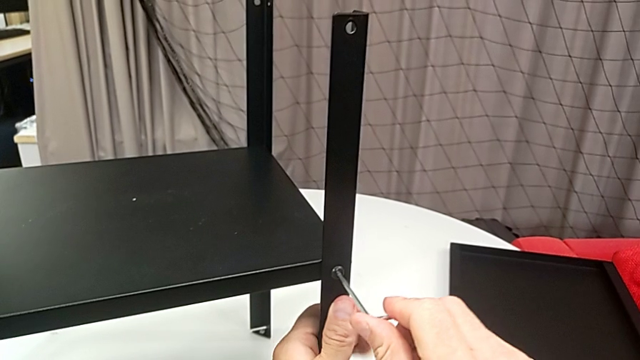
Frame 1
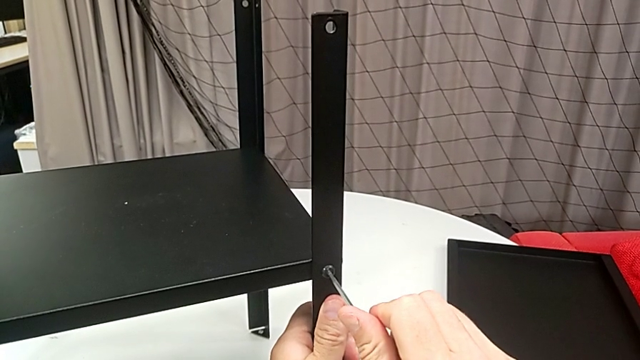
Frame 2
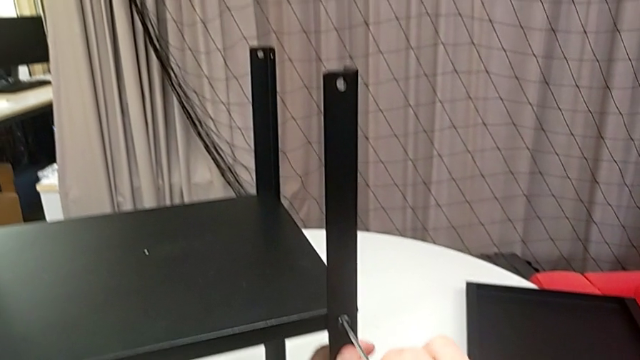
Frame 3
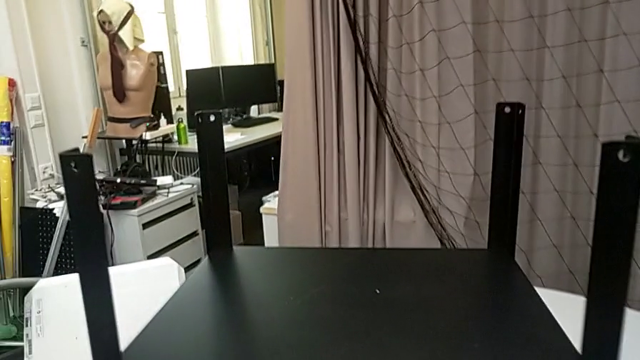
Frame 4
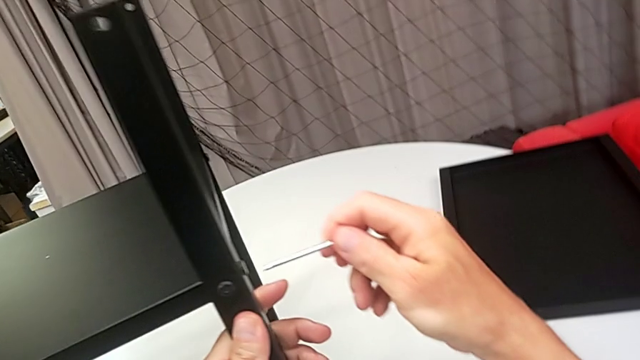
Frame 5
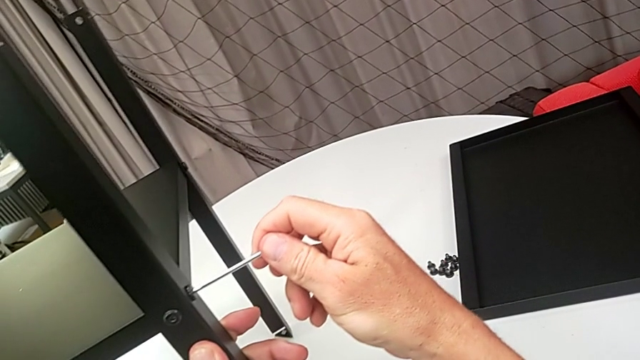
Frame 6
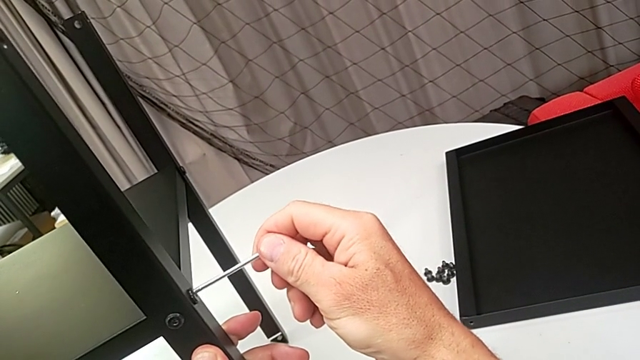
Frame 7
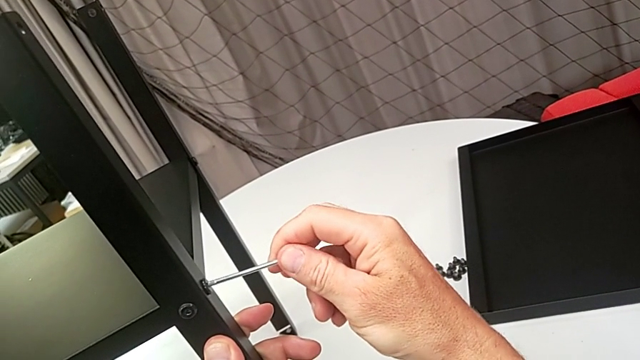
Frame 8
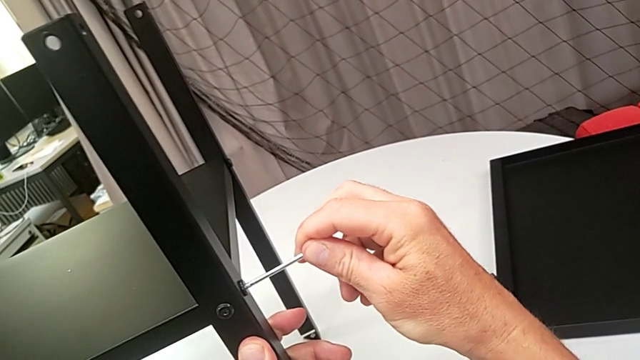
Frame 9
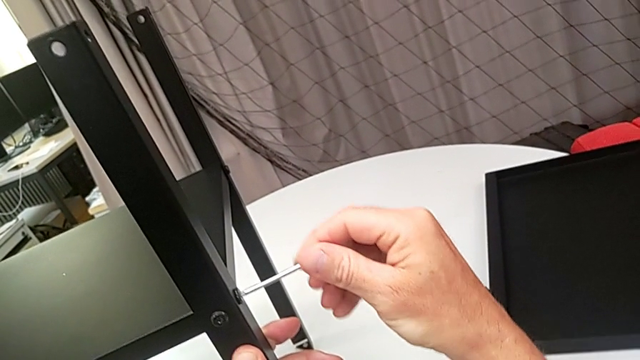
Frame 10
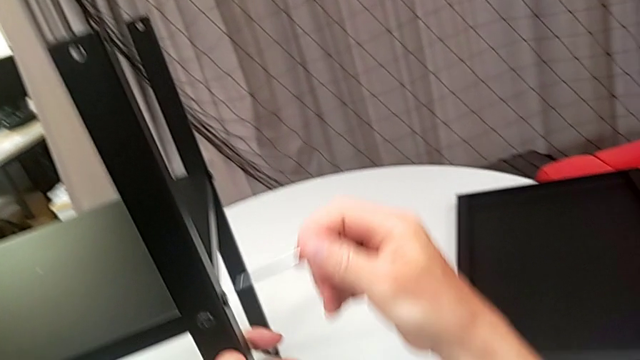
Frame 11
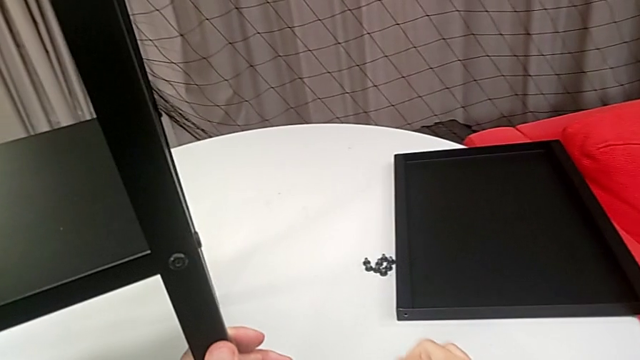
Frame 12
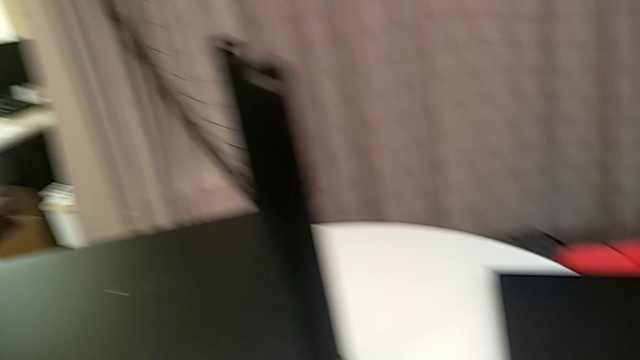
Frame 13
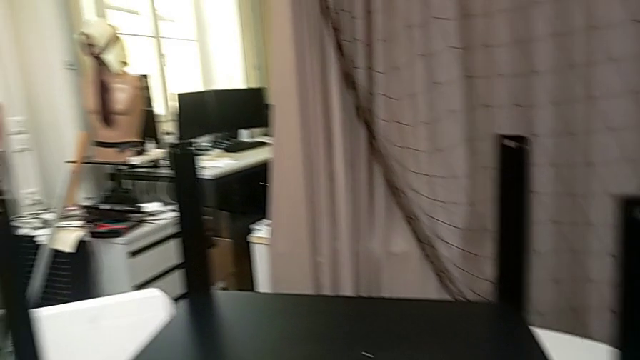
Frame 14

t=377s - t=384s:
The camera wearer is assembling the legs of the nightstand. They withdraw the Allen wrench, insert the Allen wrench, screw the hex socket head, withdraw the Allen wrench and place it.

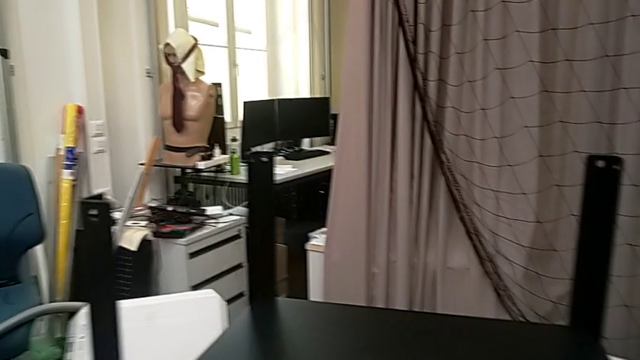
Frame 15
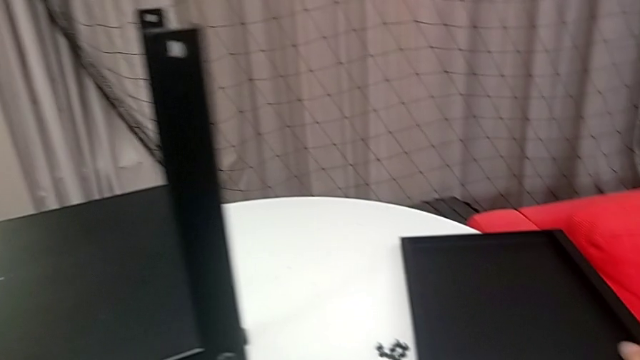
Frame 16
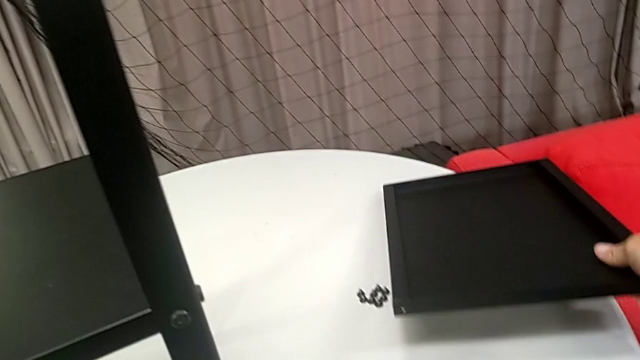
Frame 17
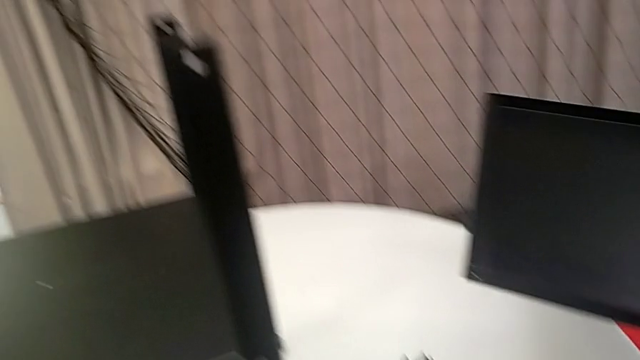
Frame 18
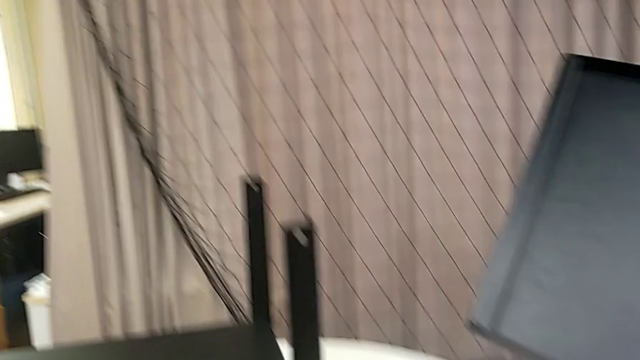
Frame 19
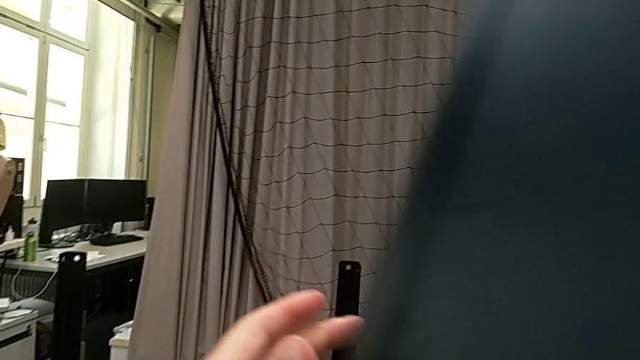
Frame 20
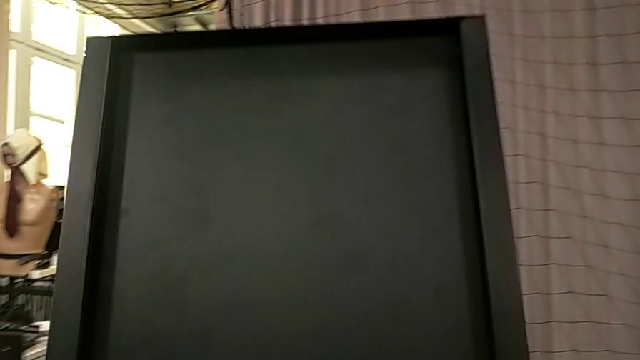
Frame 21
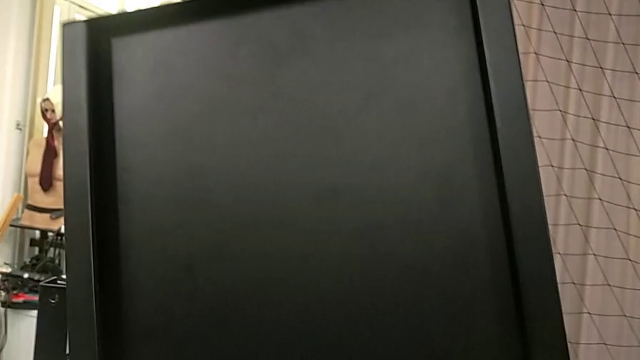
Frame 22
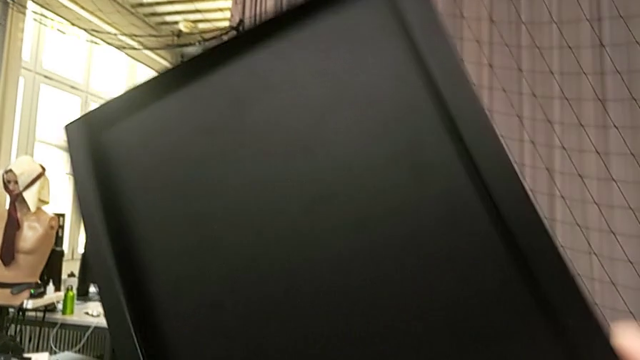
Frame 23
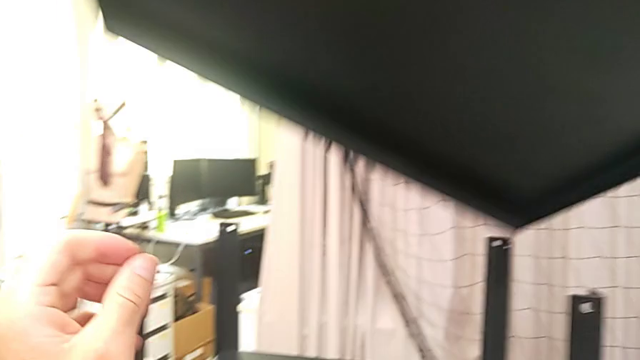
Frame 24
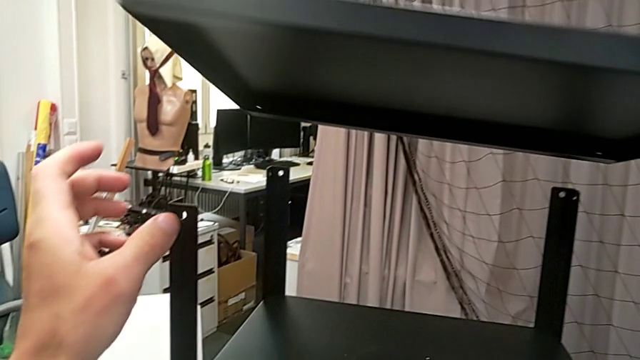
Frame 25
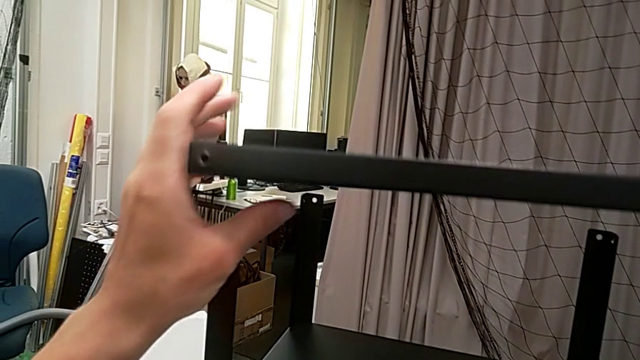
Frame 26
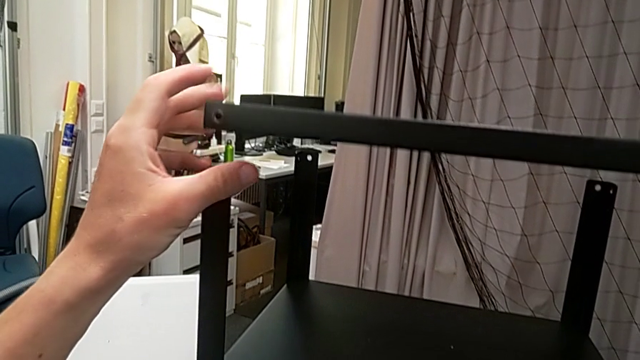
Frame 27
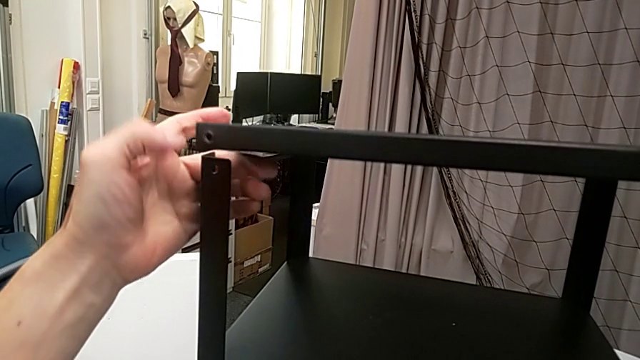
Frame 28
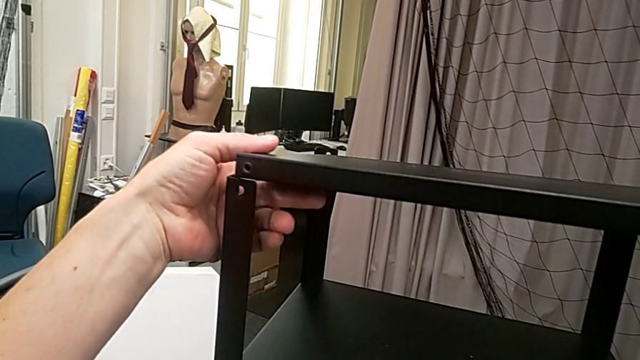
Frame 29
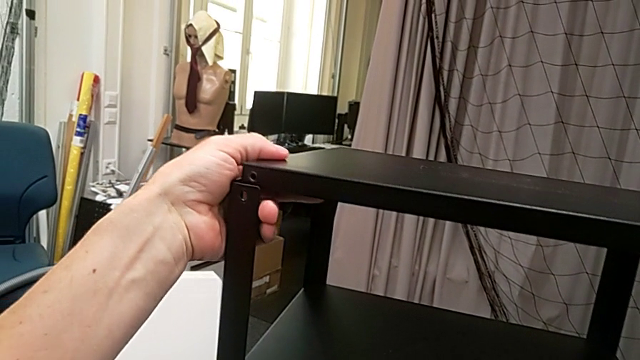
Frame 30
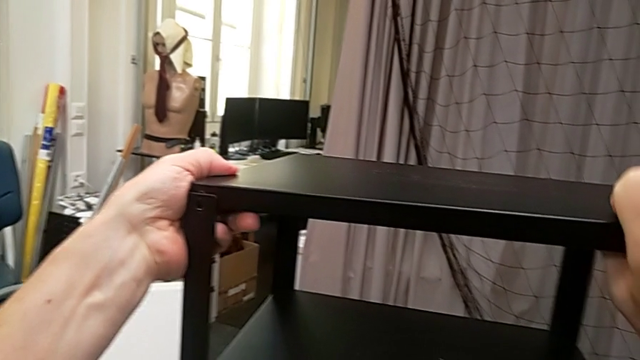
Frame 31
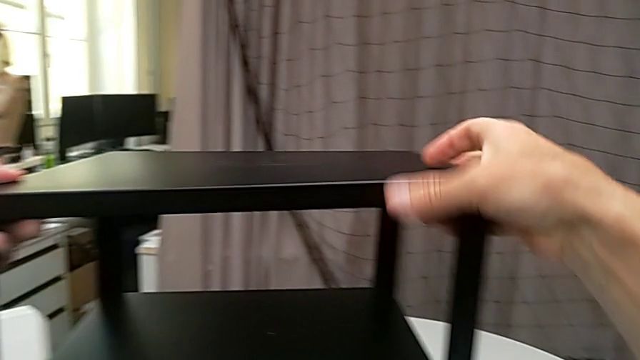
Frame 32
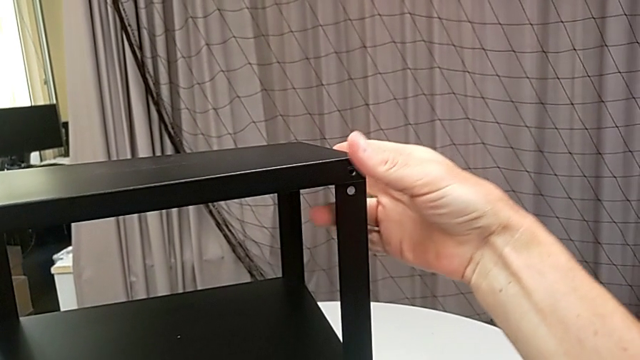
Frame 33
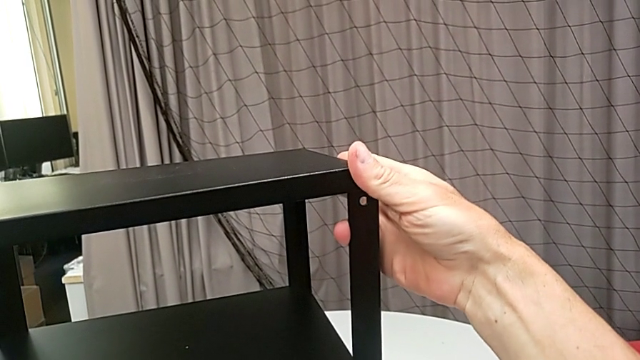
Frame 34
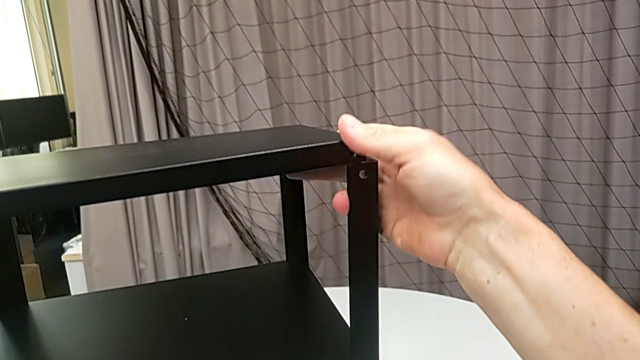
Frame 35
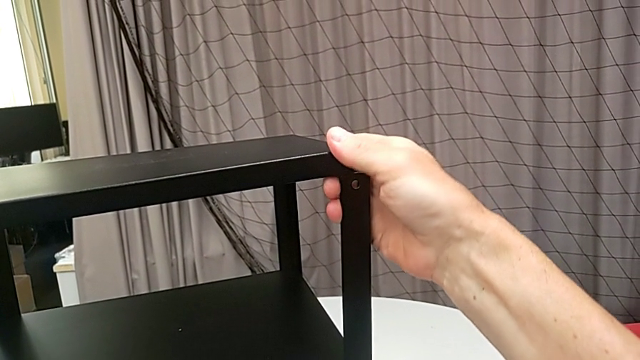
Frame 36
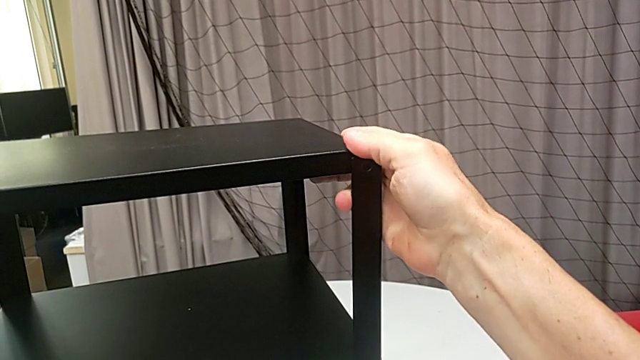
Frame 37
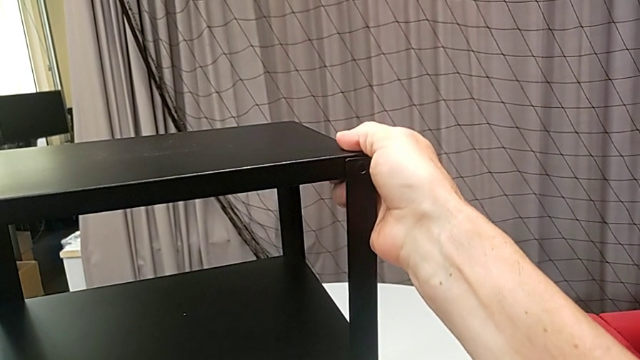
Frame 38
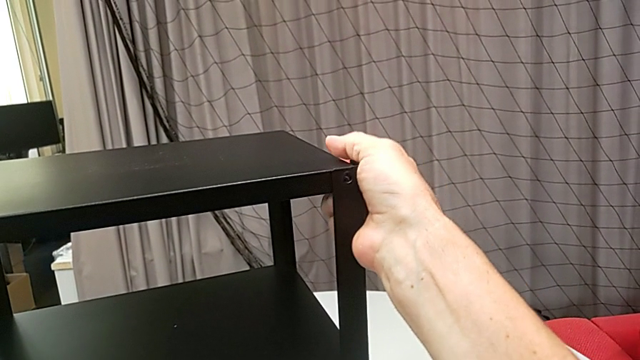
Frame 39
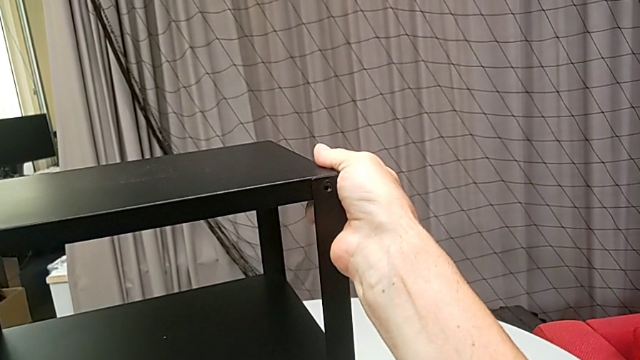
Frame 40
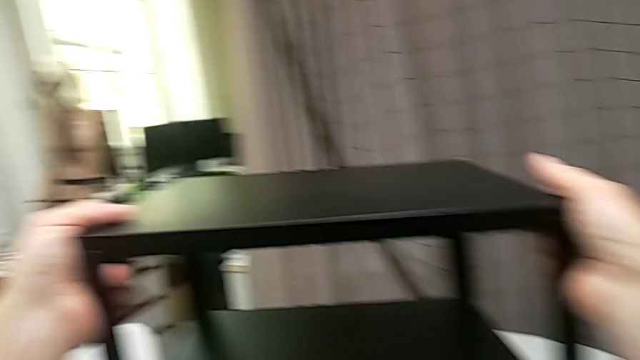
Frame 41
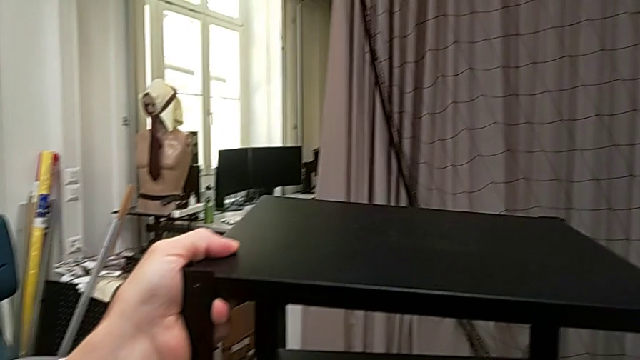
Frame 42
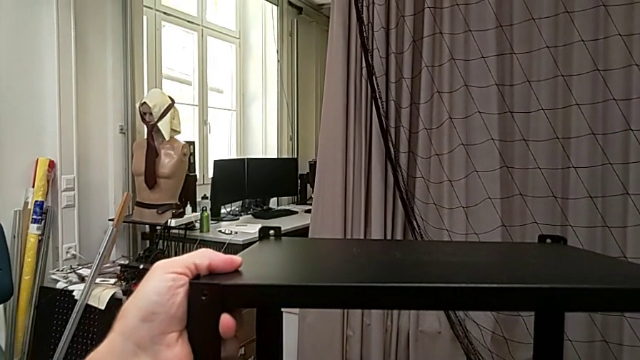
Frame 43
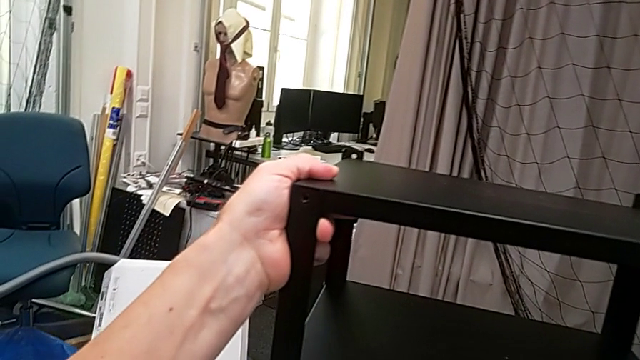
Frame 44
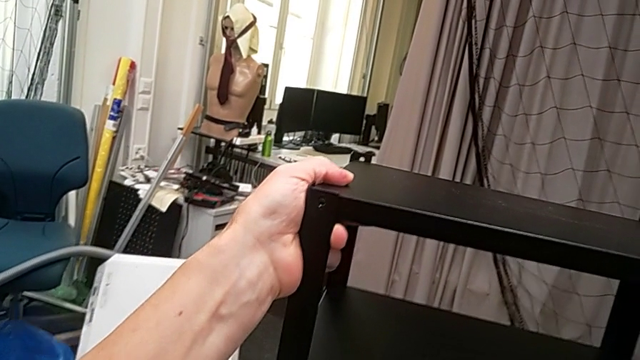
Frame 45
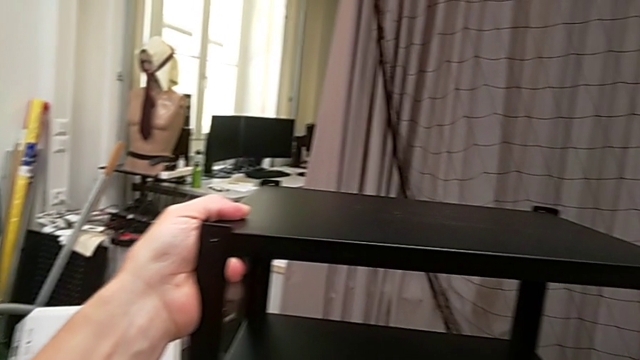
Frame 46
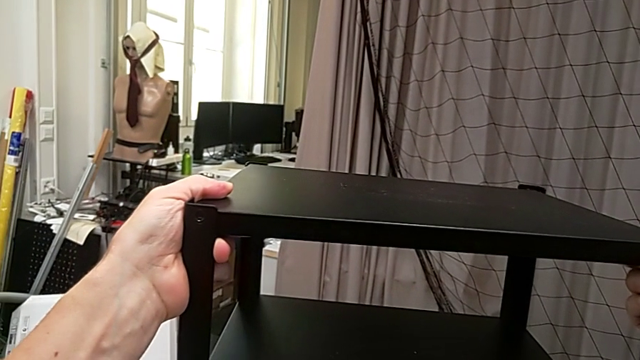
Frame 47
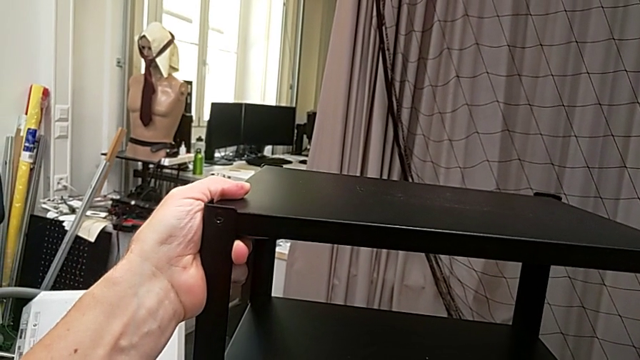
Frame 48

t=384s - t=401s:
The camera wearer is assembling the top tray. They grab the tray and align the top tray.
